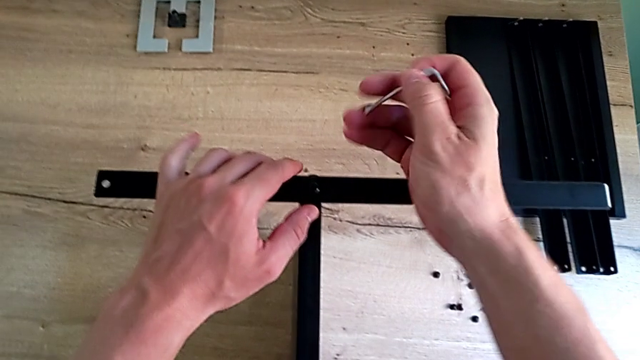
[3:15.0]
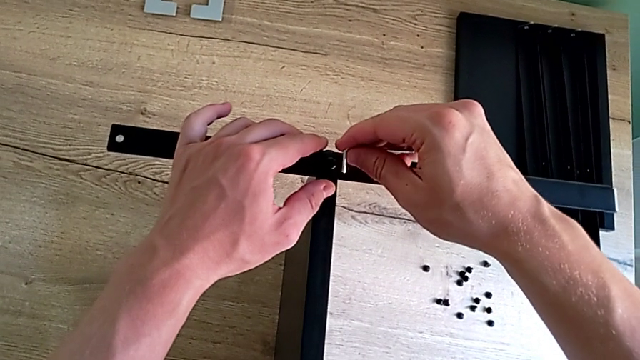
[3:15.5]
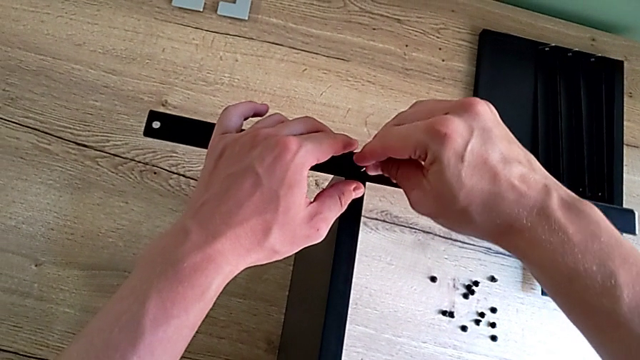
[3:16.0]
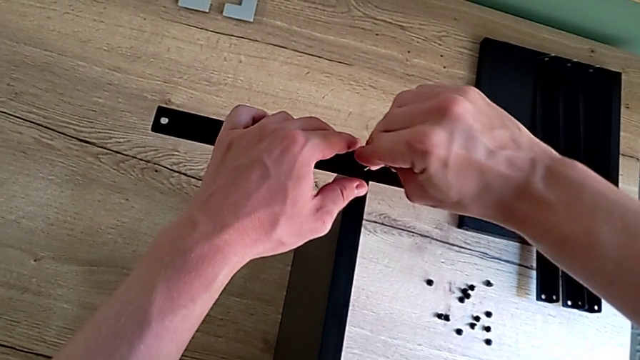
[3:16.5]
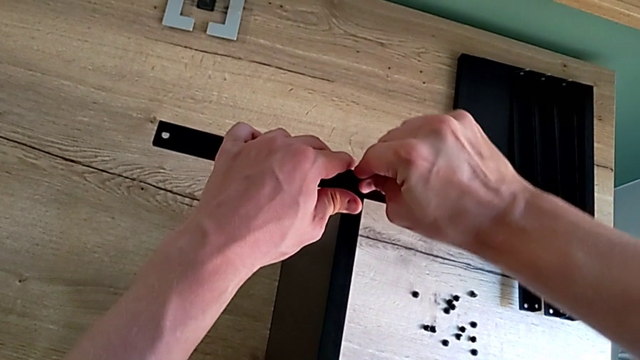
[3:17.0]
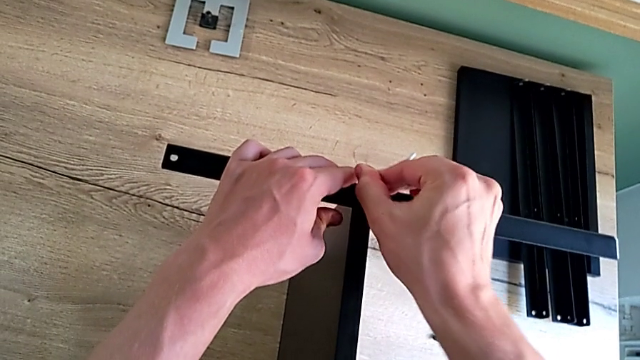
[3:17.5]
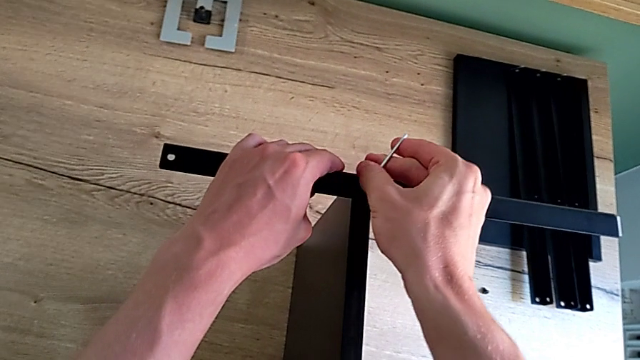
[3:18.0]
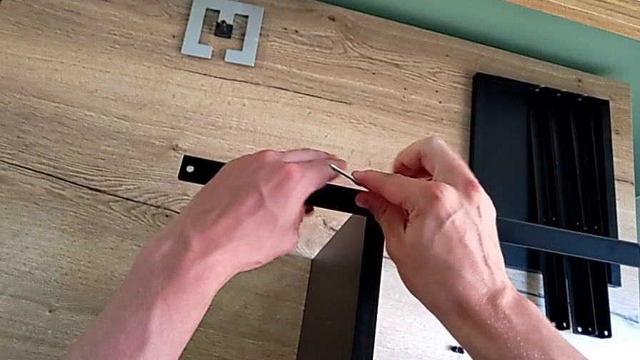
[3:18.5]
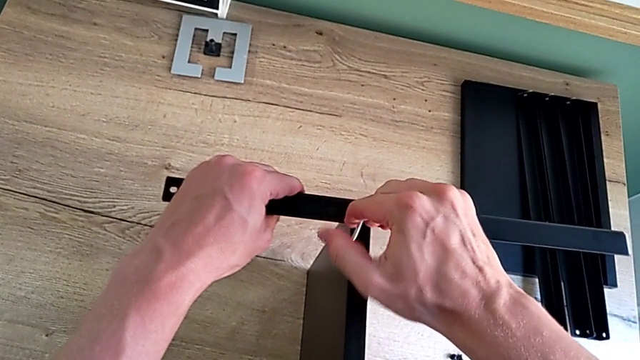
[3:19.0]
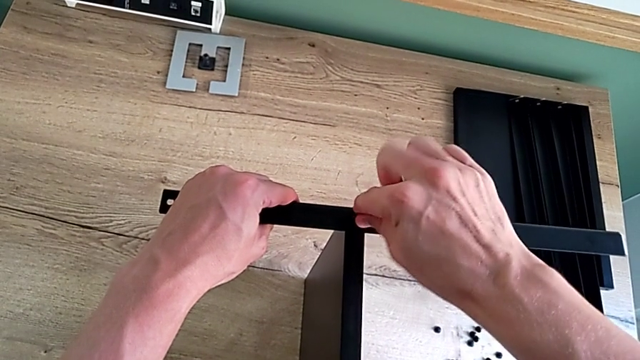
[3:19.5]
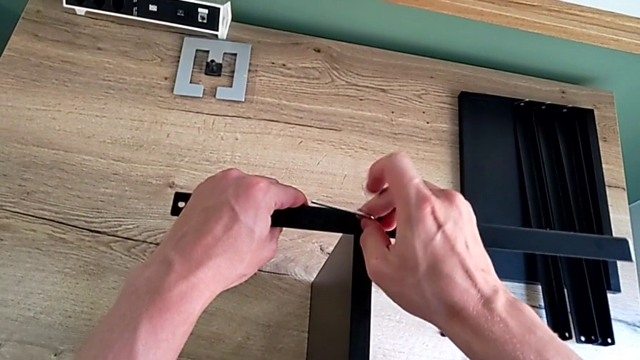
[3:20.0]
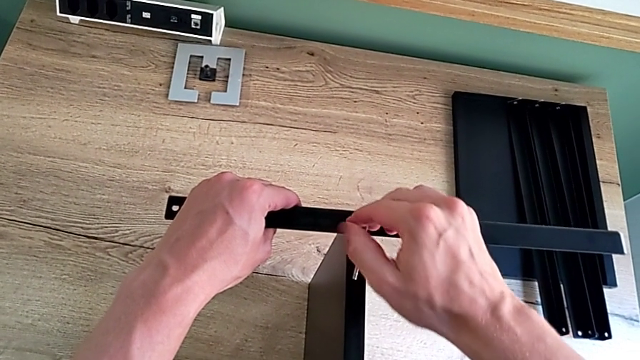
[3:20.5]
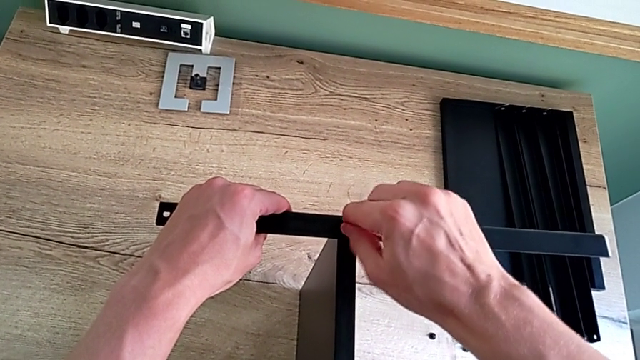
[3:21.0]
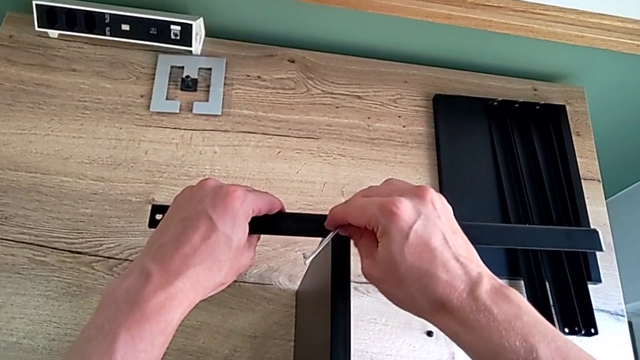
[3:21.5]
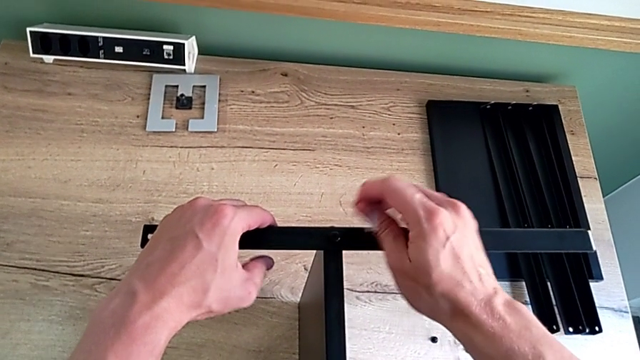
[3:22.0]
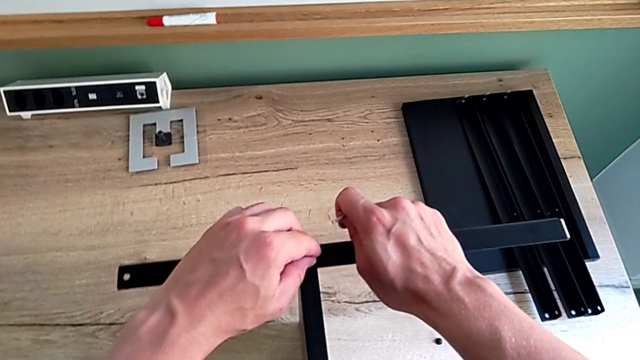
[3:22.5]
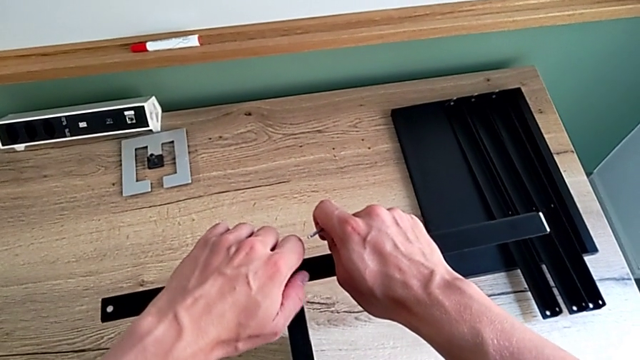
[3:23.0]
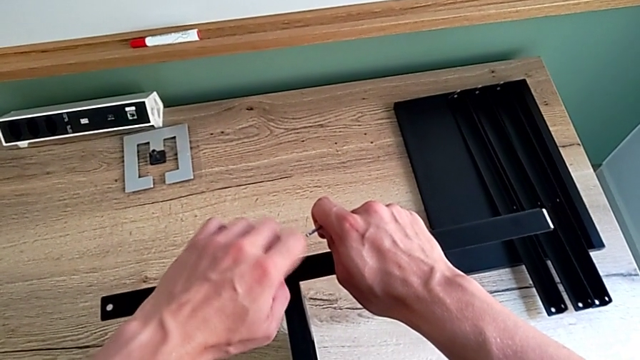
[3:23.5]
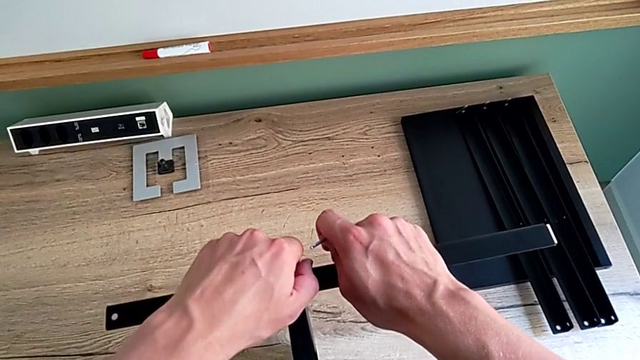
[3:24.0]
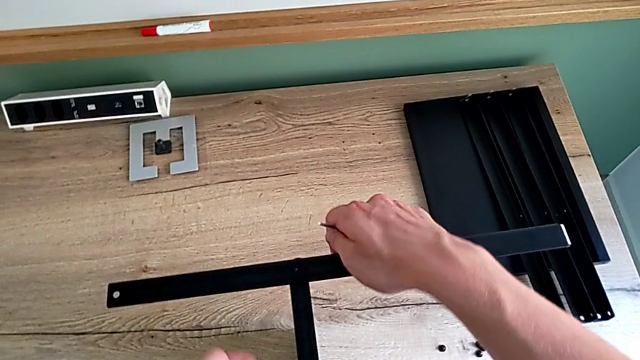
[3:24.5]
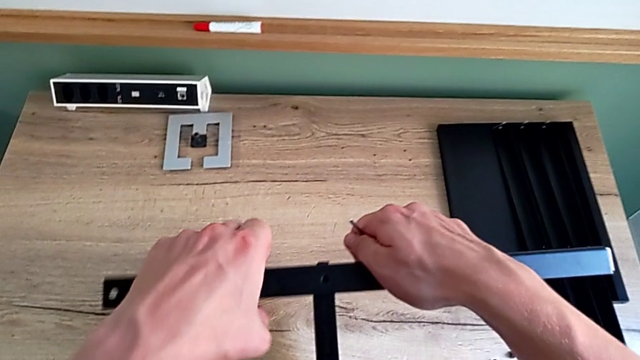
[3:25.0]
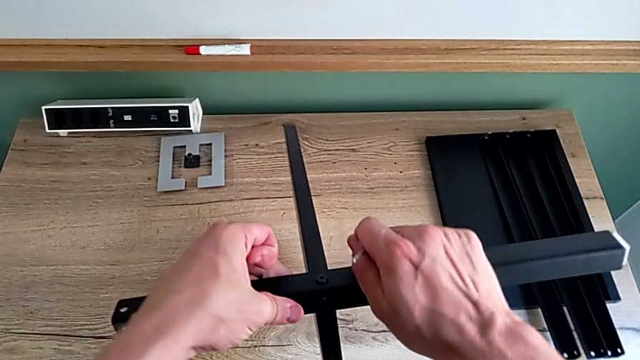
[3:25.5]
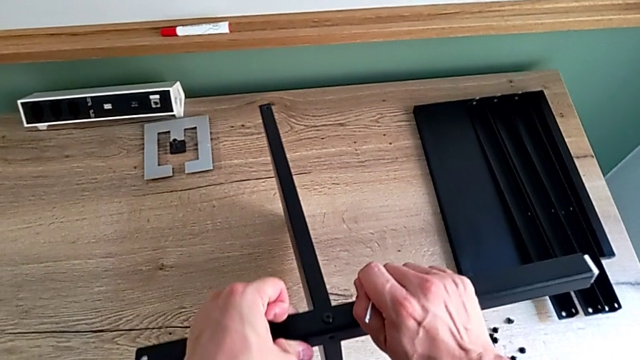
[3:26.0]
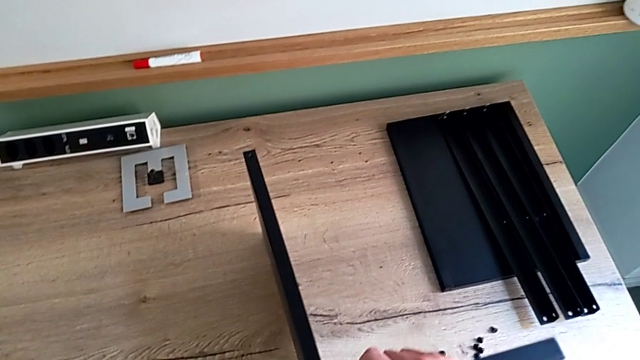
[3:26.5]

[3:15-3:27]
The camera wearer is disassembling the fourth leg of the shelf and finishing disassembling. They insert the Allen wrench, unscrew the hex socket head, withdraw the Allen wrench, unscrew the hex socket head, disassemble it and rotate the nightstand.

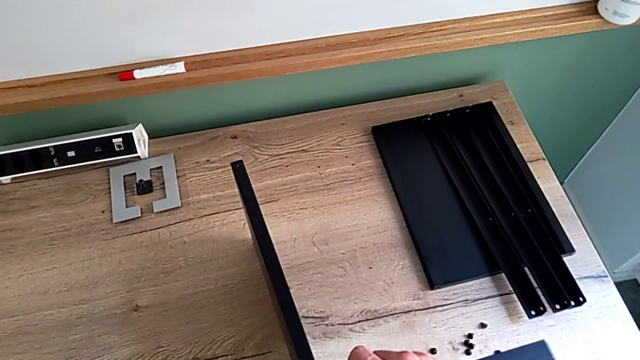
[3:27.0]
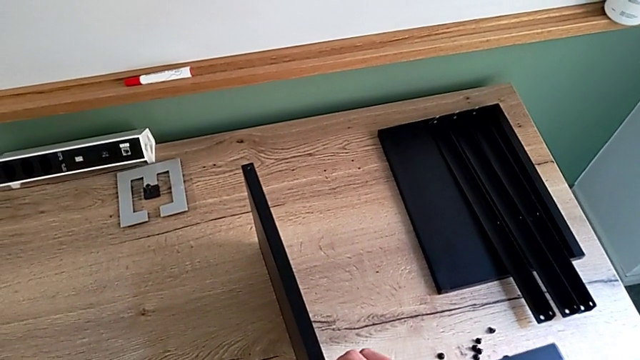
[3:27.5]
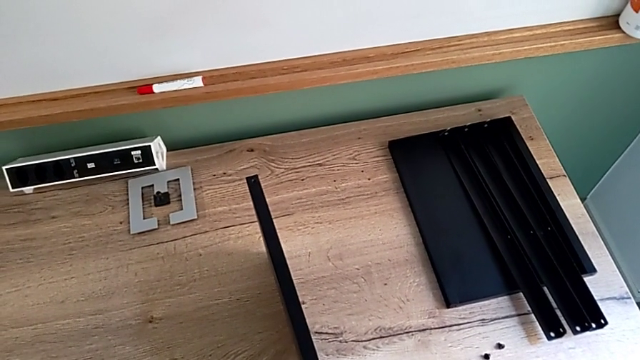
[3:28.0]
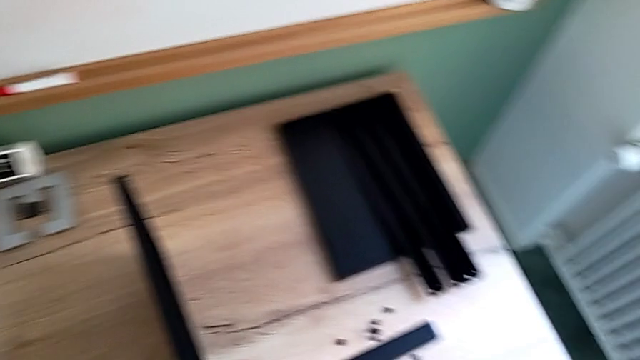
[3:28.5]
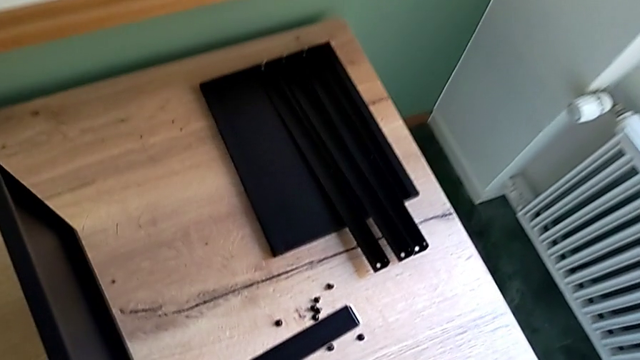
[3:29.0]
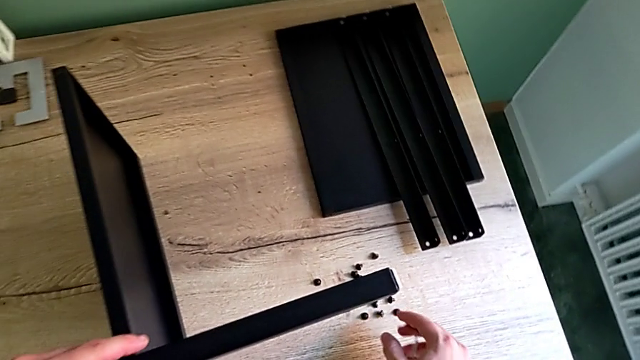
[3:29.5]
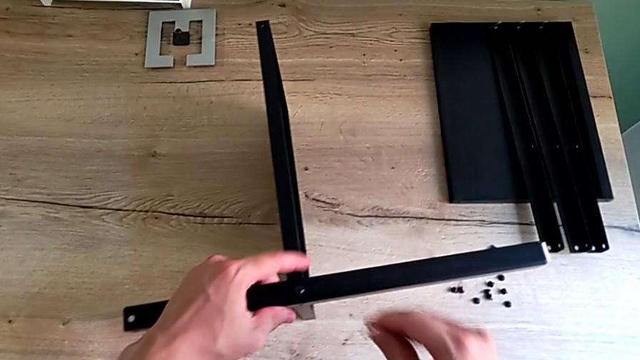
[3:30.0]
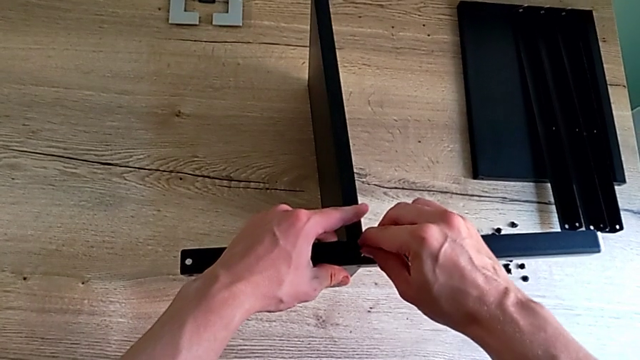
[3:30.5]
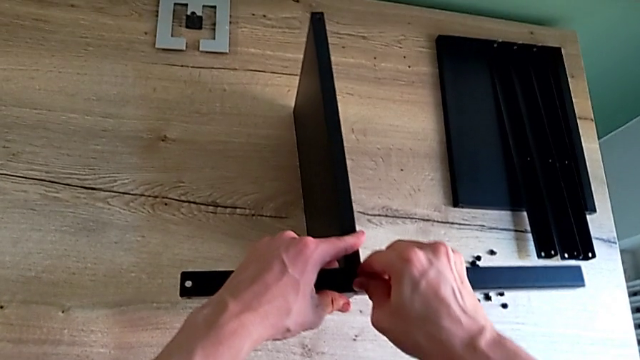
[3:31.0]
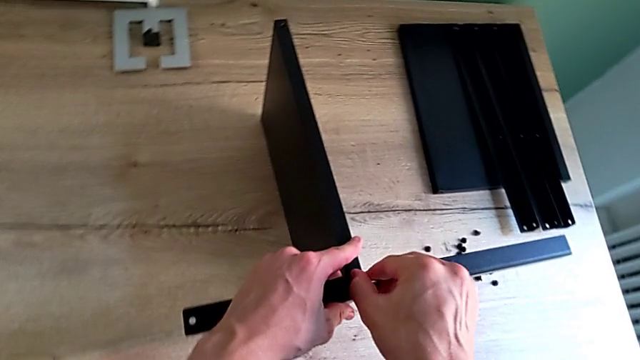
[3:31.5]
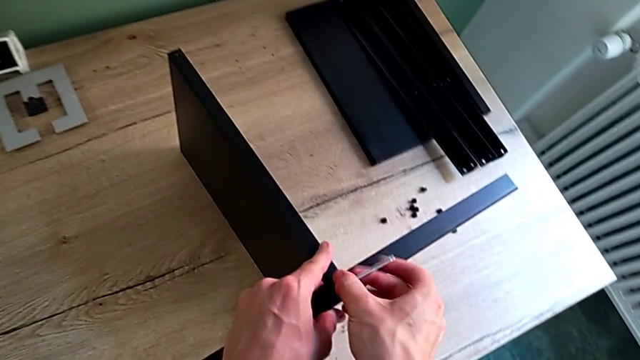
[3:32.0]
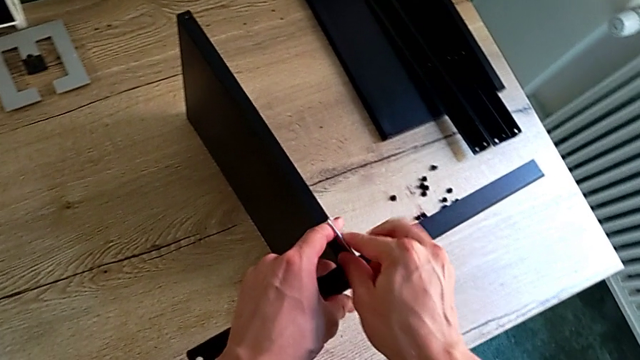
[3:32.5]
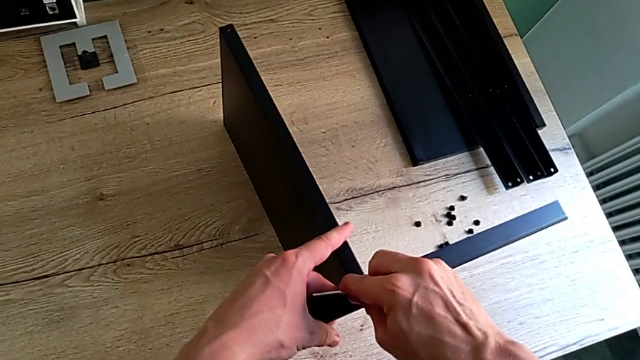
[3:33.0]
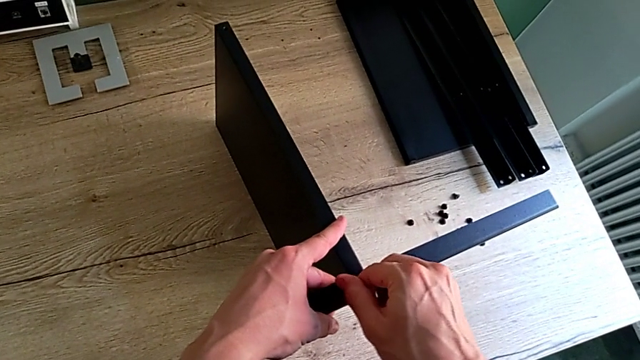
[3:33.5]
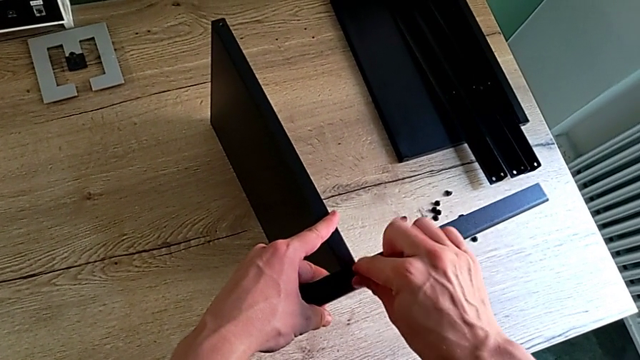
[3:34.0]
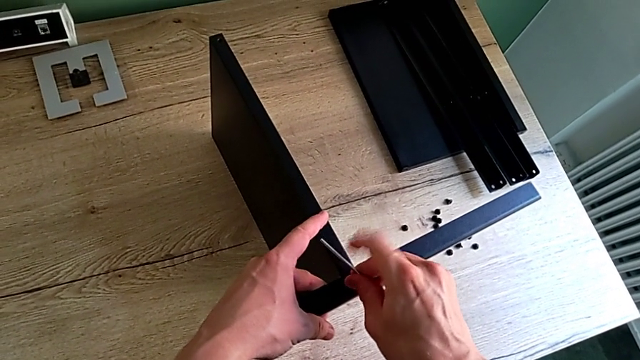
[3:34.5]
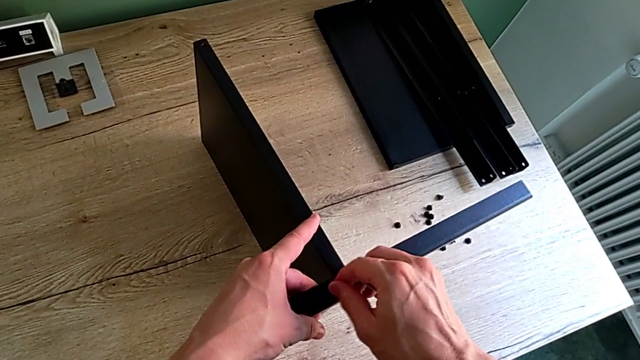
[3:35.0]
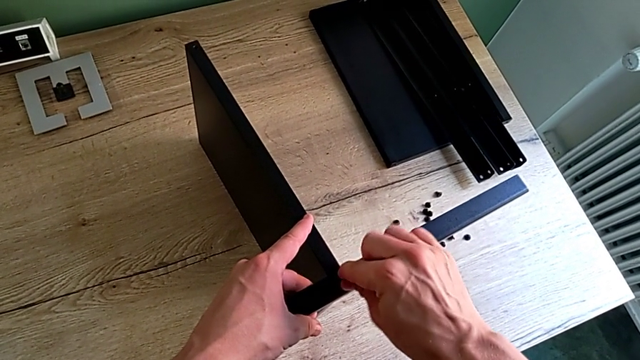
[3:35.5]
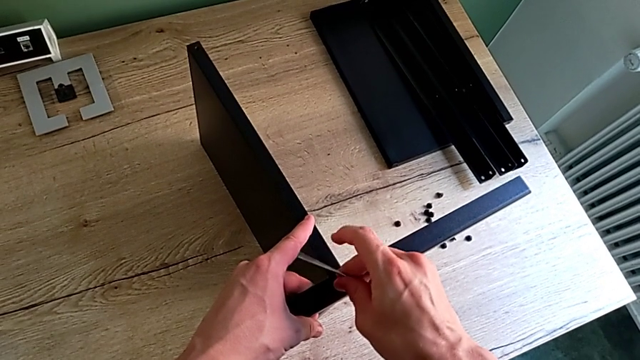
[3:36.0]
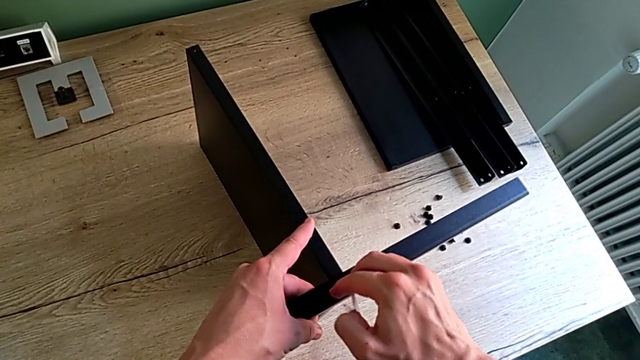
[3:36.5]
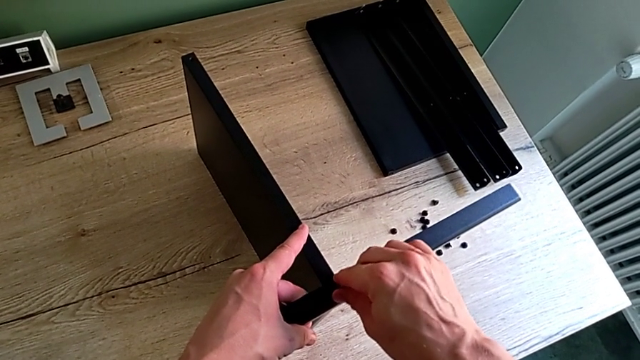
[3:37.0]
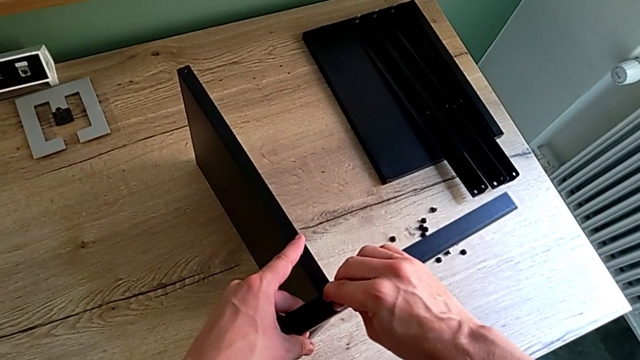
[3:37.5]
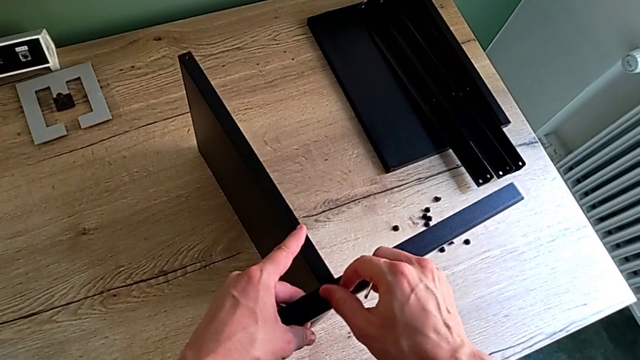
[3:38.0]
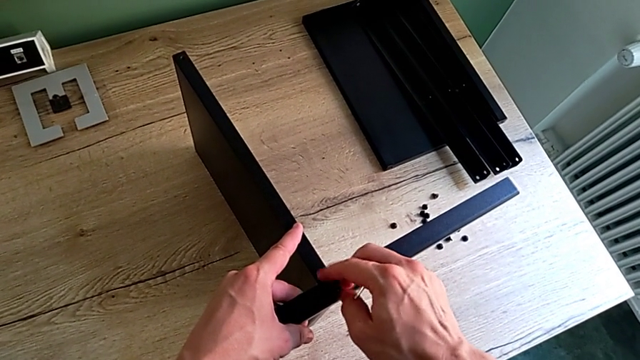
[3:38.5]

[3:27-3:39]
The camera wearer is disassembling the fourth leg of the shelf and finishing disassembling. They place the hex socket head, insert the Allen wrench, unscrew the hex socket head, withdraw the Allen wrench and unscrew the hex socket head.
